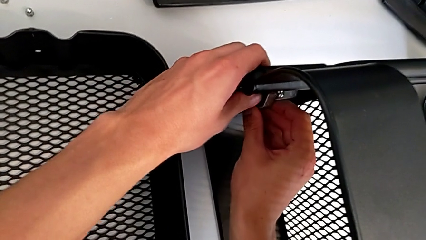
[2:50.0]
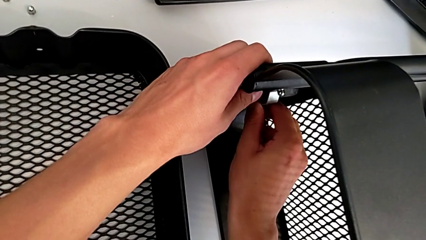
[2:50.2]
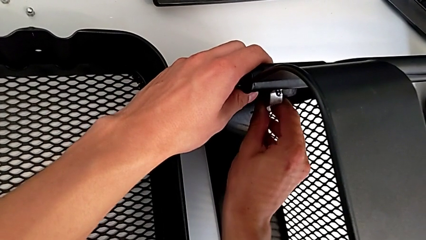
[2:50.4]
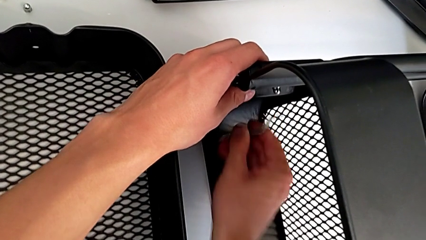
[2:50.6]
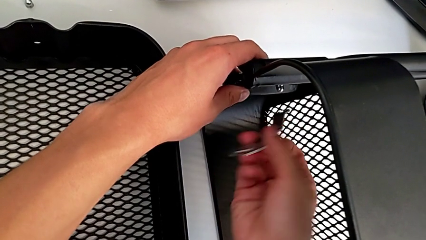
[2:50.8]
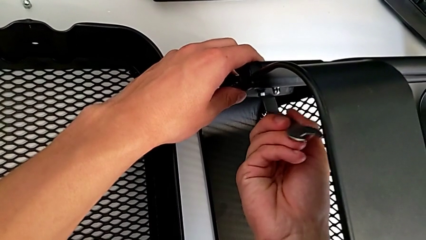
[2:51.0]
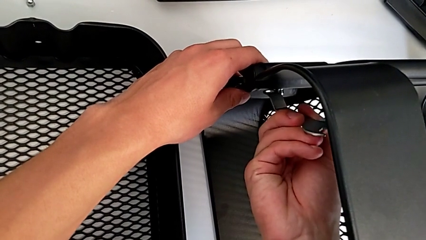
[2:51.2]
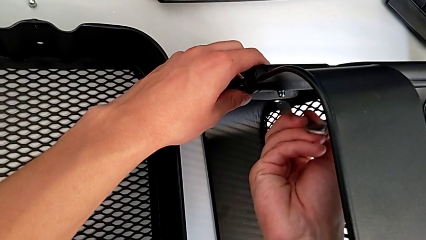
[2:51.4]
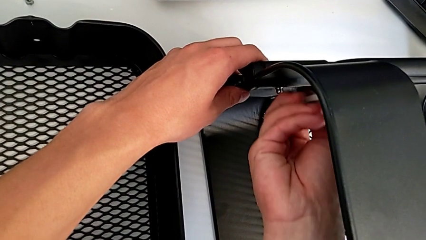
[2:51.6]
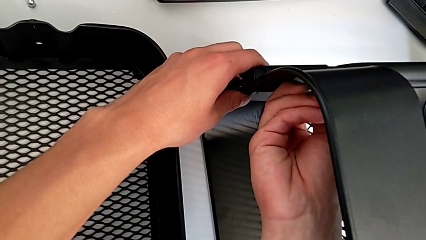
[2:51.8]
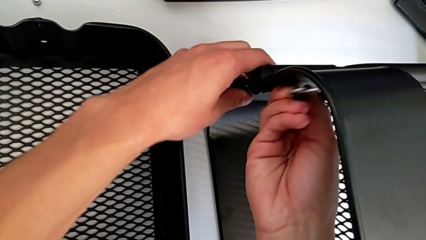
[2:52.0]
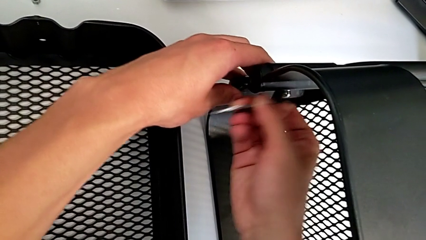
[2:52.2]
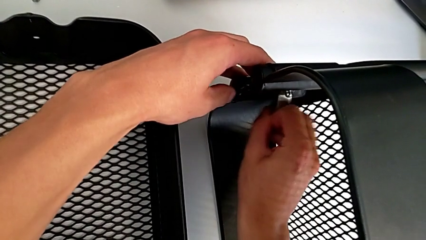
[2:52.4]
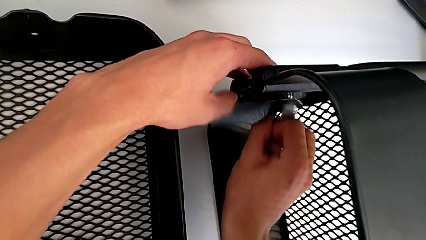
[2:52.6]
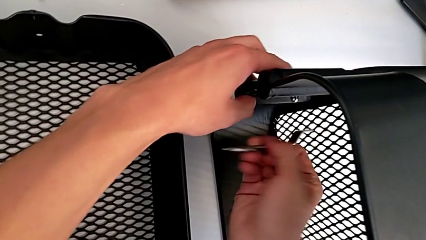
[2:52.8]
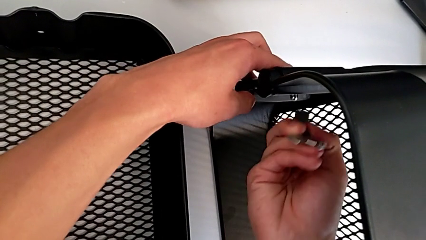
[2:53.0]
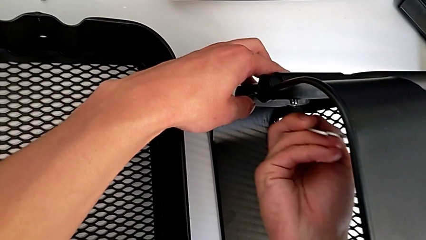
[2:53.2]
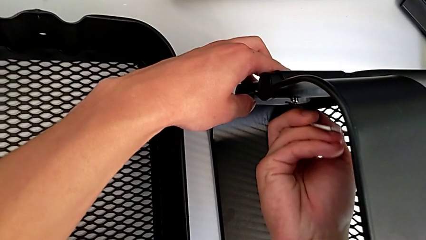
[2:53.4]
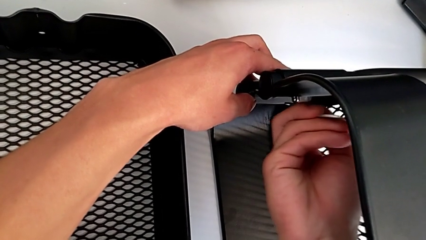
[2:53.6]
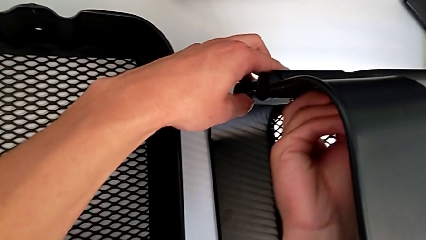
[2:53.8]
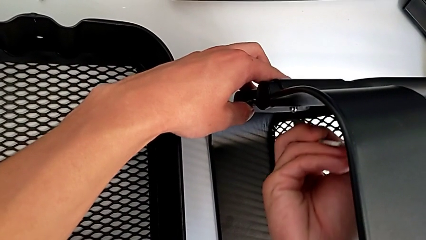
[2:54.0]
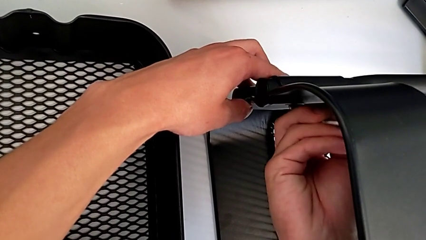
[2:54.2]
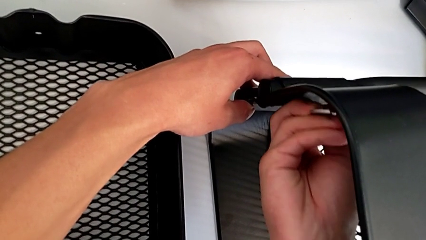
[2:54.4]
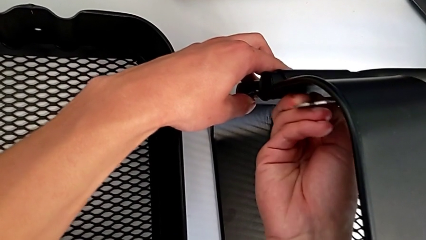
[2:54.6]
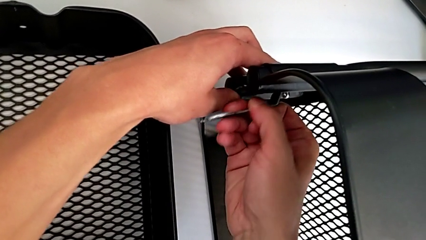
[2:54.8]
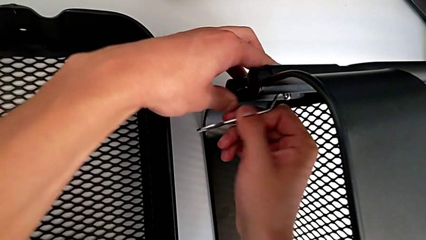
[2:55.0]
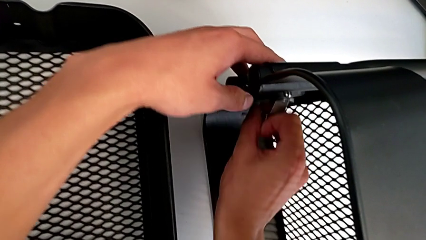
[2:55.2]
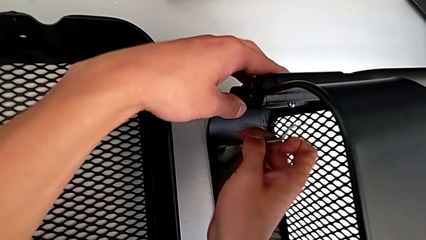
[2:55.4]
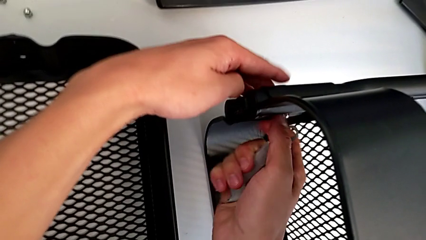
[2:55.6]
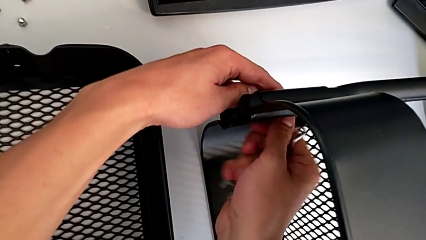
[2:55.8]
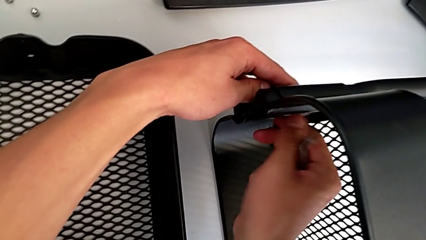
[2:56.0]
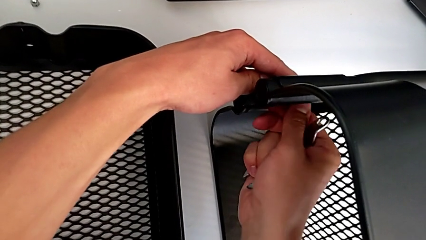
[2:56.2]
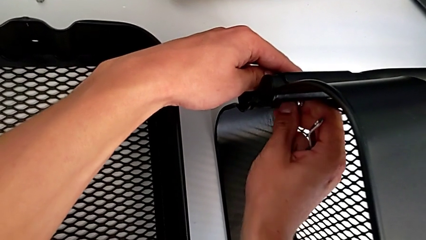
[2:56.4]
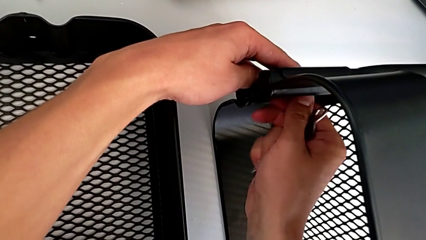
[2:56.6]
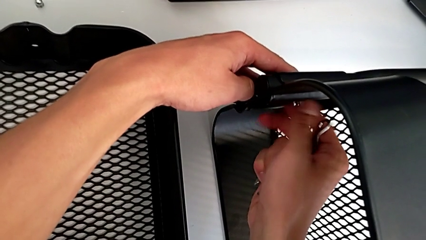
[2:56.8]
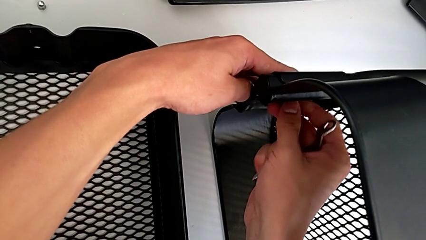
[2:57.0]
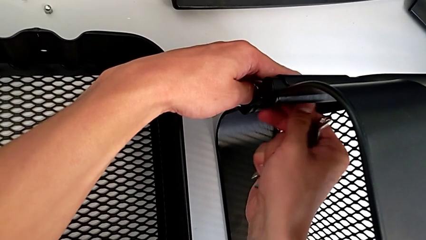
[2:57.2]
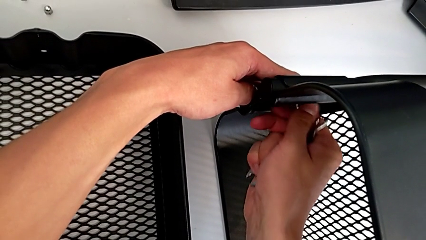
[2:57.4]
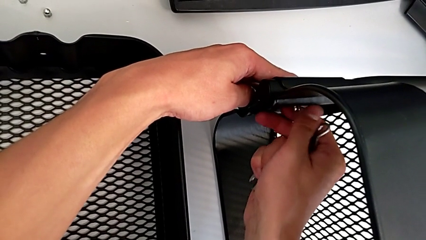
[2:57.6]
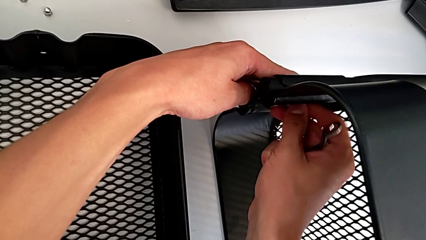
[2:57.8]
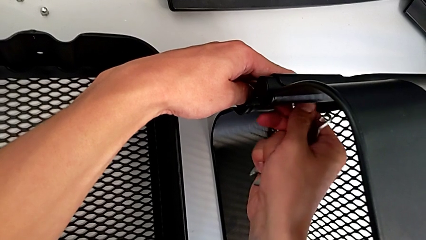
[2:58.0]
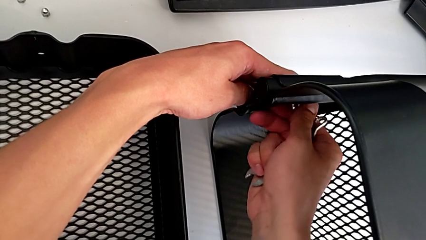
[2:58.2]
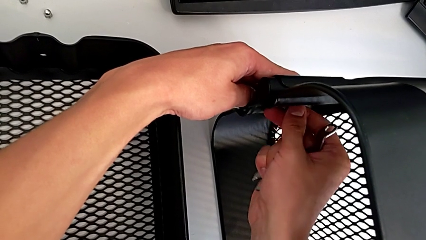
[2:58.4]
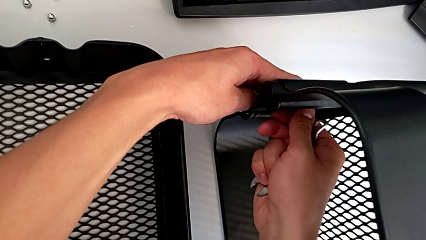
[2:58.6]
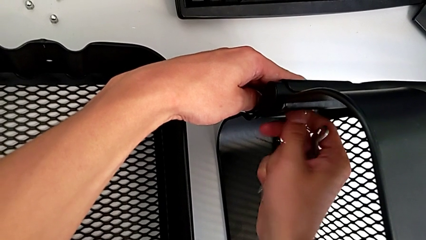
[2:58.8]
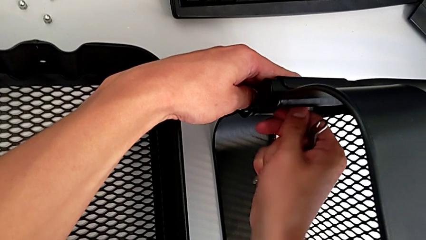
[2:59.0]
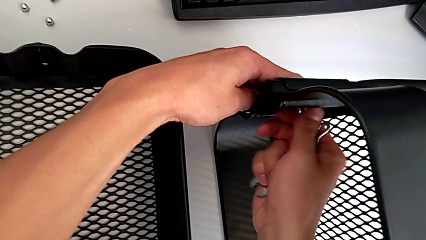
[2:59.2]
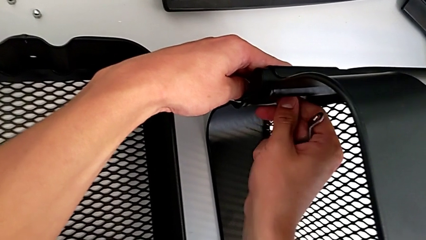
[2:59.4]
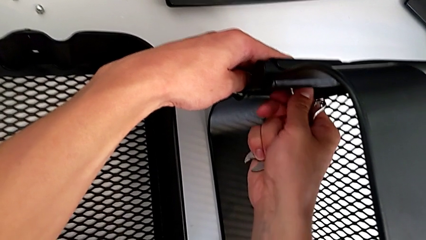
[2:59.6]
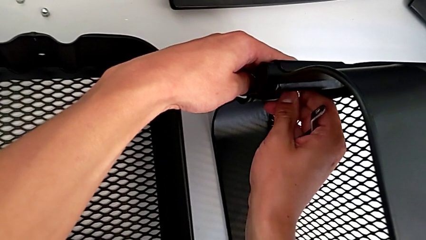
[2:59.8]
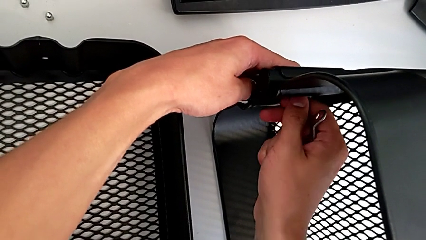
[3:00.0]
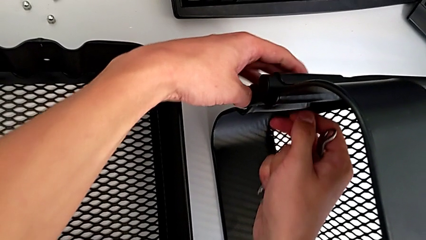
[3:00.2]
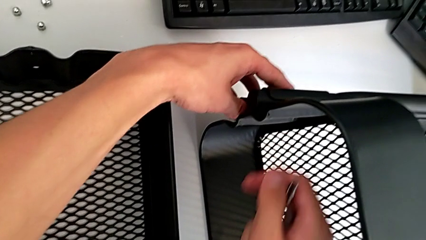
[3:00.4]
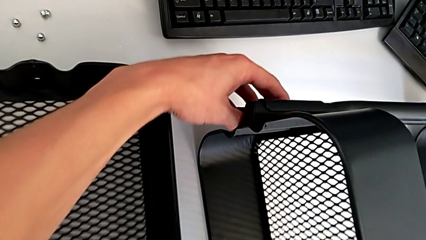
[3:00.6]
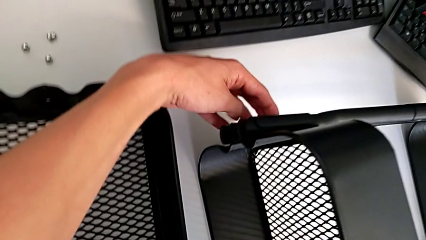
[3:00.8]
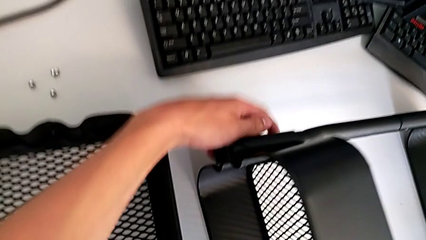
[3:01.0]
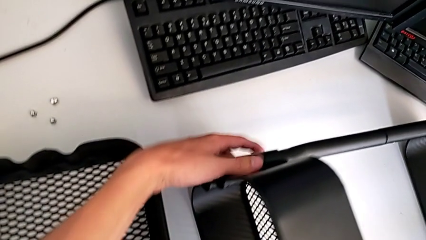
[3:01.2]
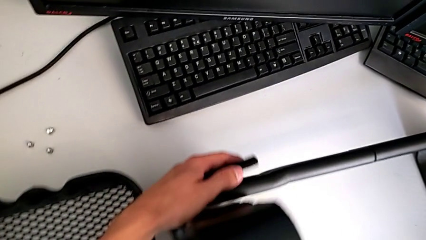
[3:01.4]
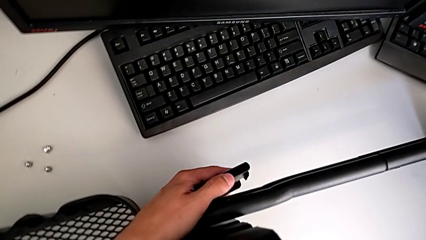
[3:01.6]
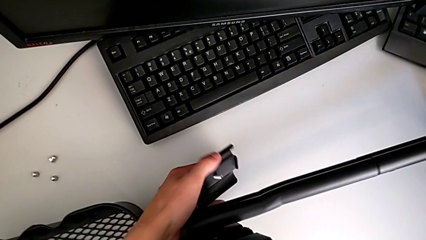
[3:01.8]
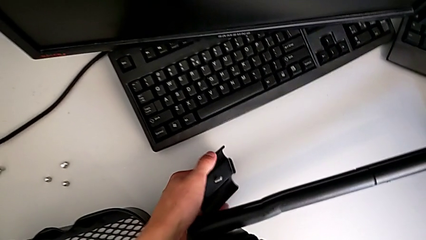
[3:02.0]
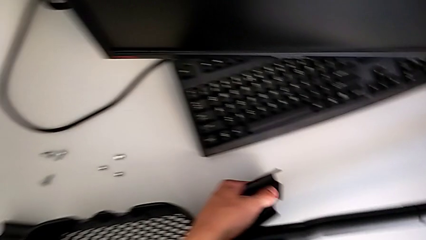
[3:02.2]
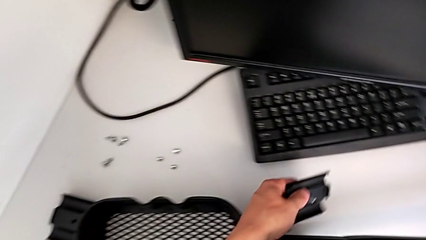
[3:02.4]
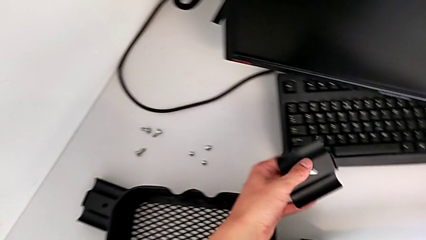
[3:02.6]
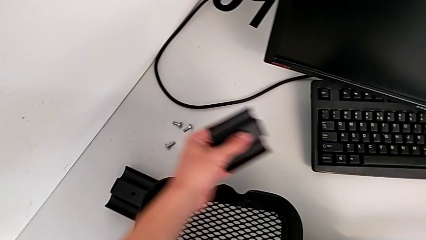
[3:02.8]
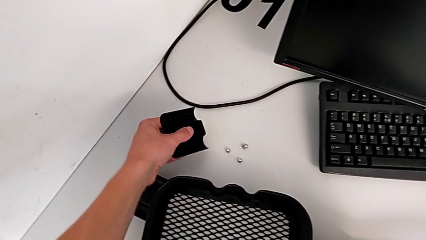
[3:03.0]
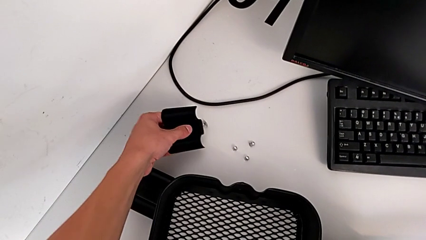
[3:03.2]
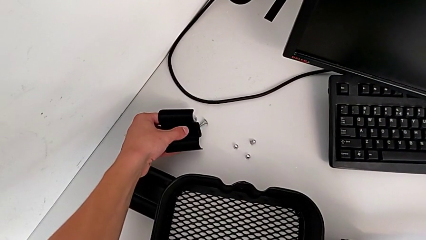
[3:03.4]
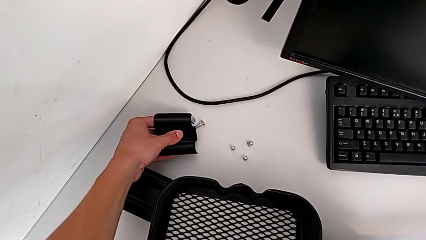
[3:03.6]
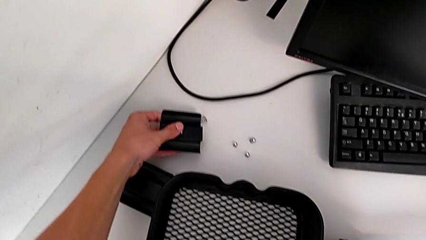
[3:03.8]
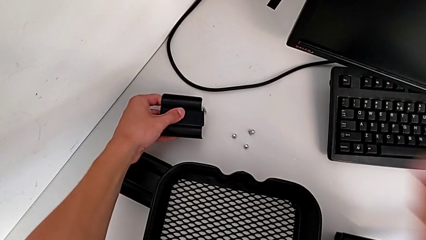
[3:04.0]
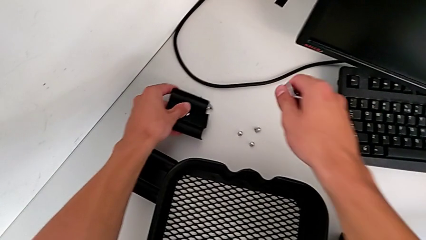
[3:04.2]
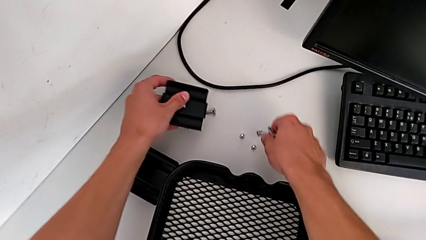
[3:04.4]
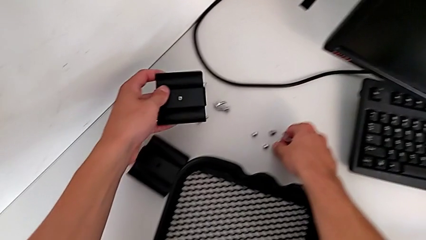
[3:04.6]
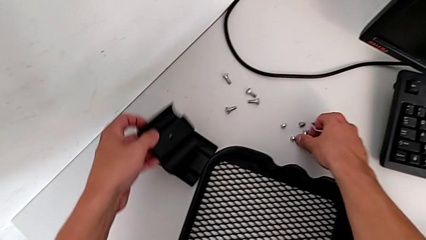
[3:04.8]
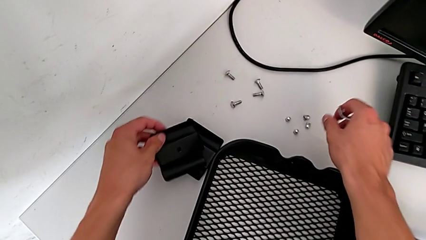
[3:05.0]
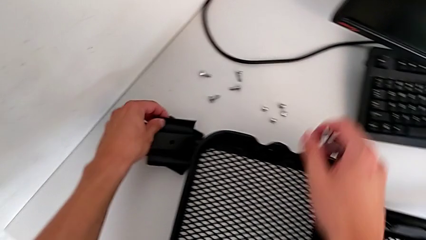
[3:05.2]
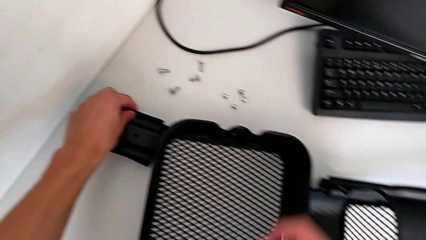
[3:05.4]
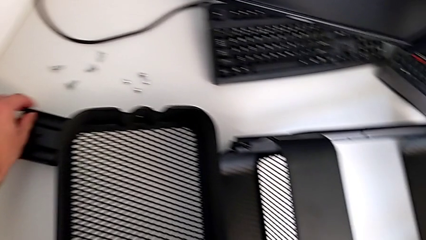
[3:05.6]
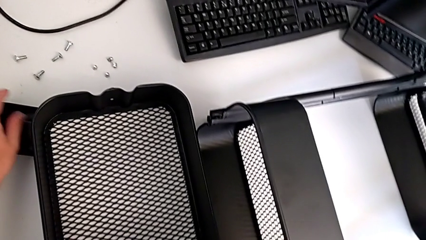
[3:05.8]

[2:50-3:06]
The camera wearer is disassembling the top tray. They keep unscrewing the bolt, disassemble it, disassemble the bracket, place the screw and place the bracket.
